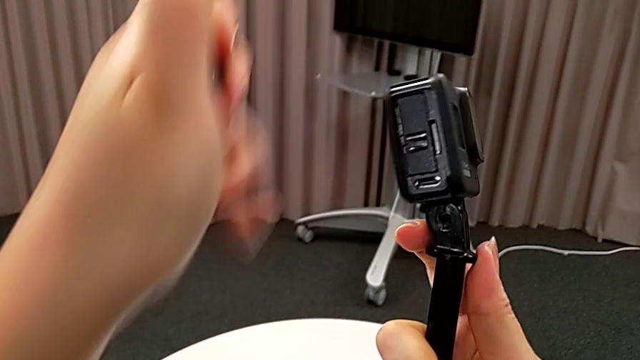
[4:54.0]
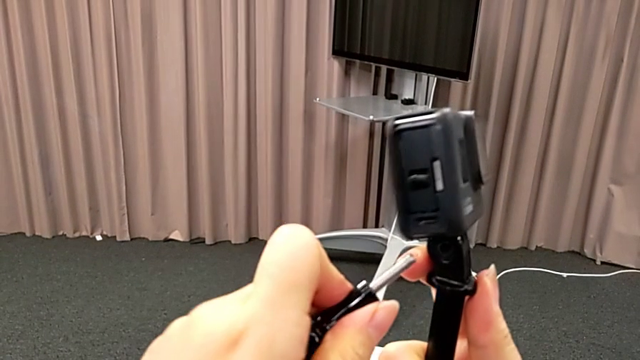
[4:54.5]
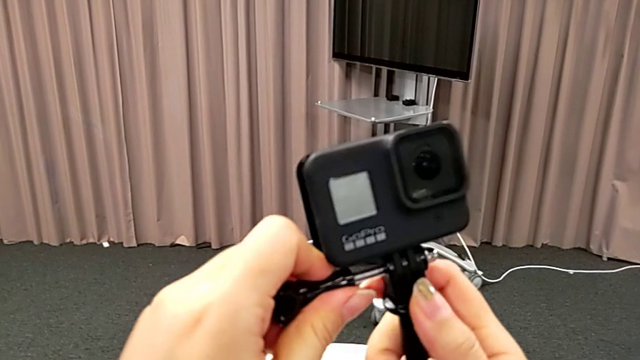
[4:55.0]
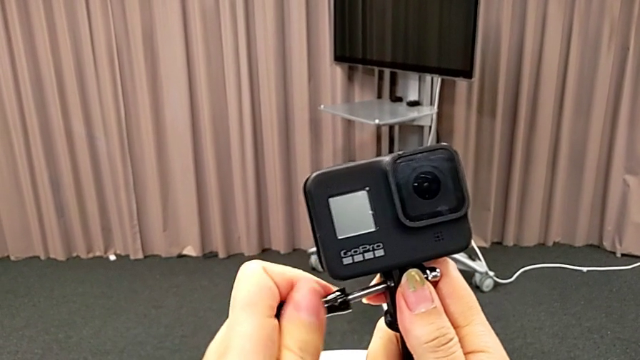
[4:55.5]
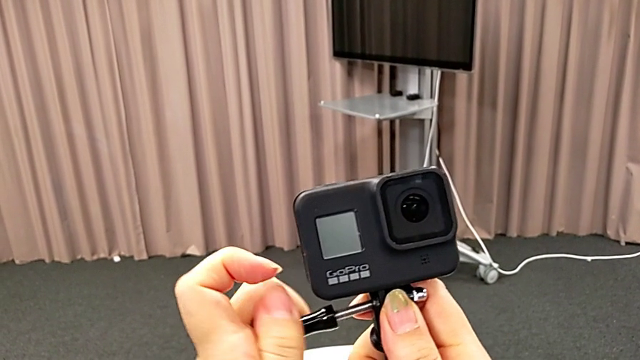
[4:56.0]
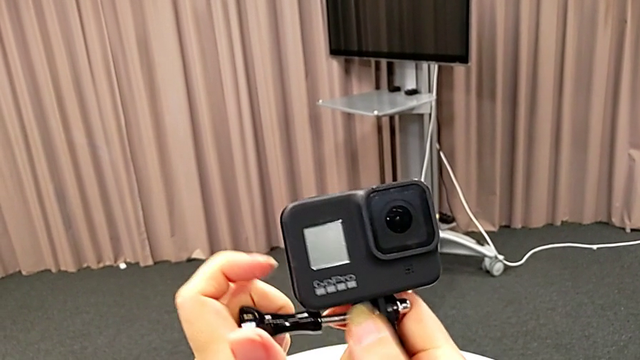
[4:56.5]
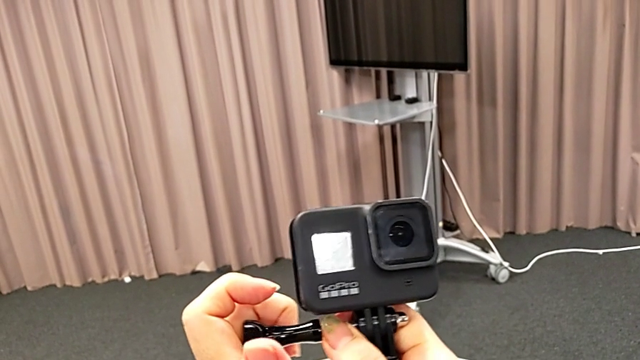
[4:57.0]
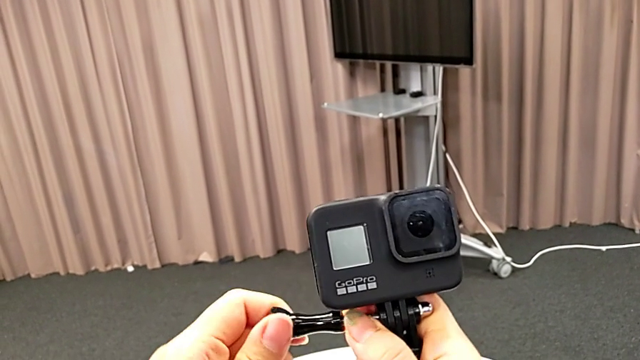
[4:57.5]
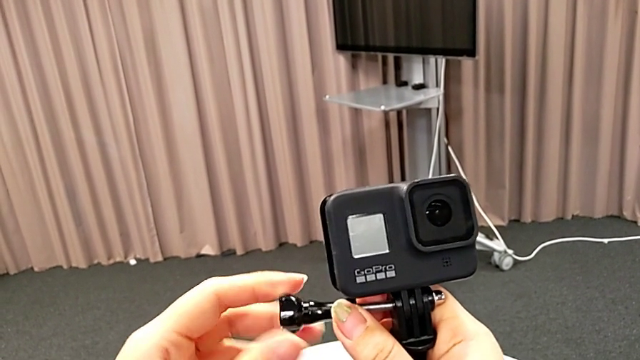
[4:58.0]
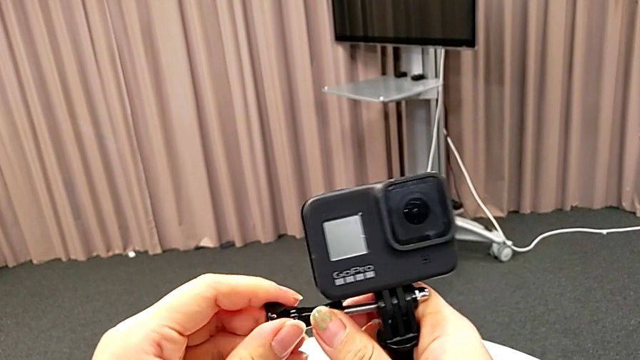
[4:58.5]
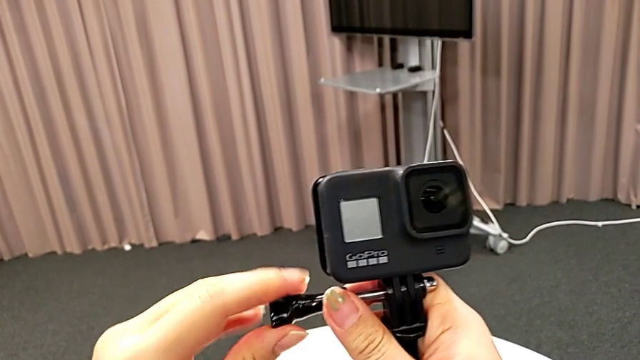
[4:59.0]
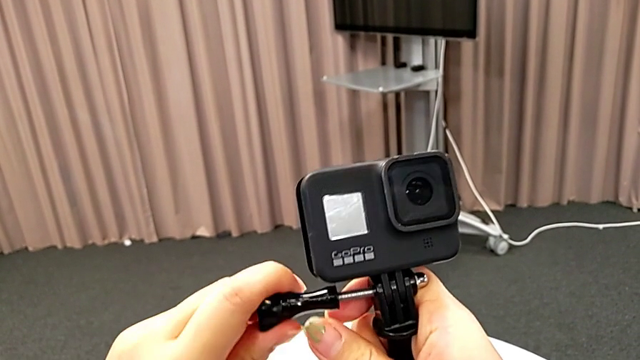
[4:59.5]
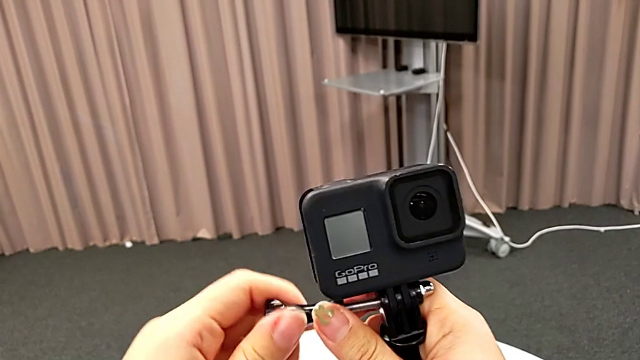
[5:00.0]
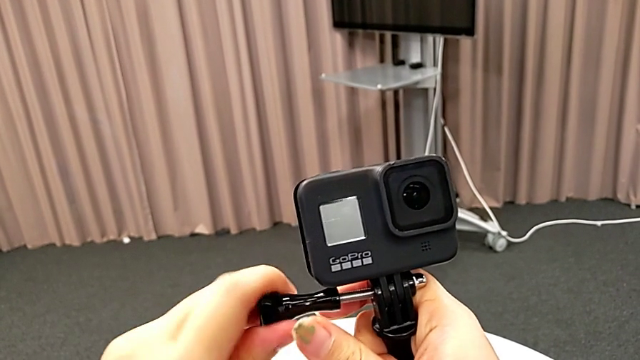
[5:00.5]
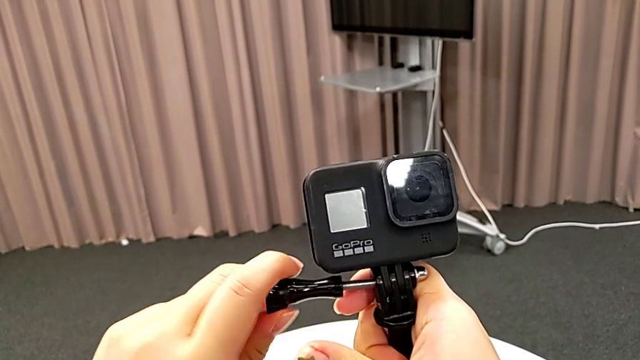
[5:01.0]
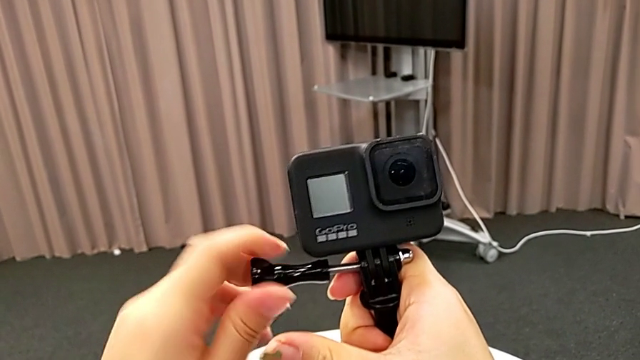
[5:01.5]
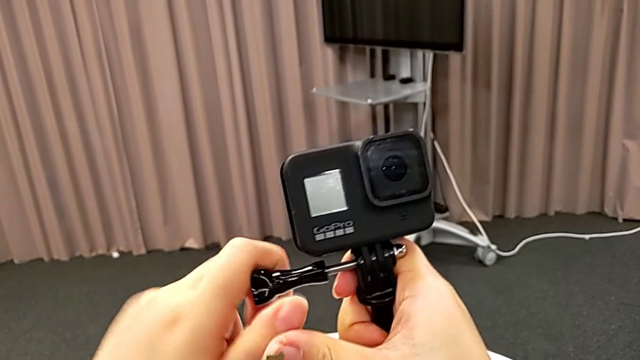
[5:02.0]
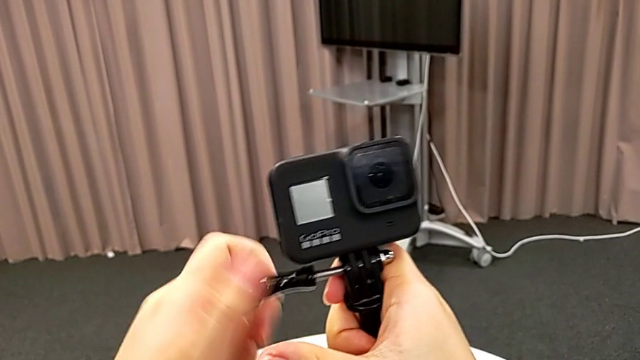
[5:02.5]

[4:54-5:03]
The camera wearer is inserting the GoPro into a handheld grip. They begin to screw the GoPro.

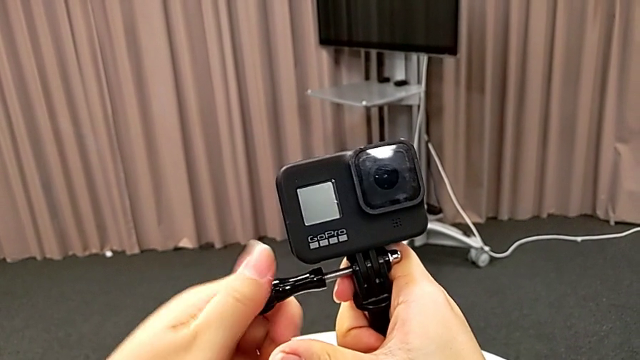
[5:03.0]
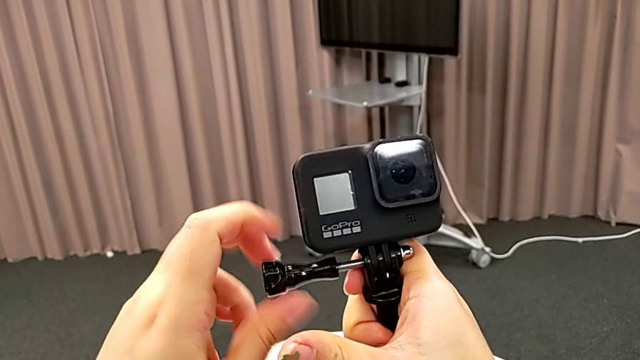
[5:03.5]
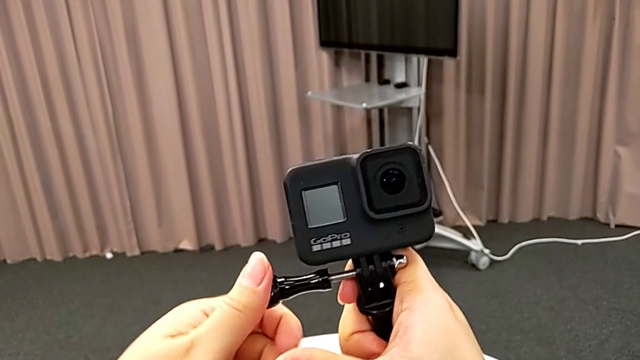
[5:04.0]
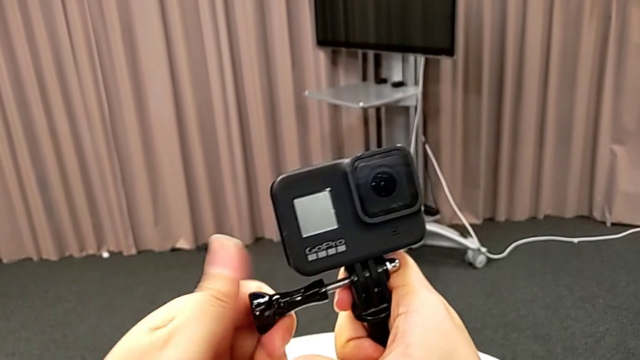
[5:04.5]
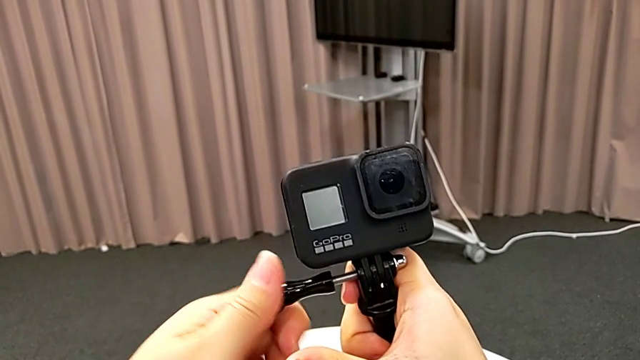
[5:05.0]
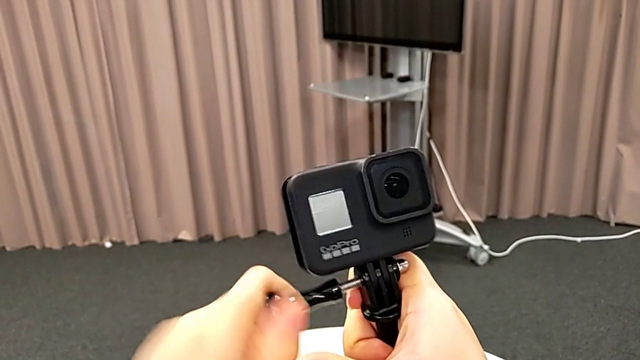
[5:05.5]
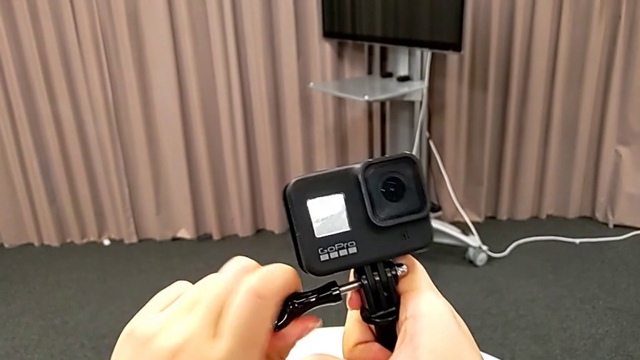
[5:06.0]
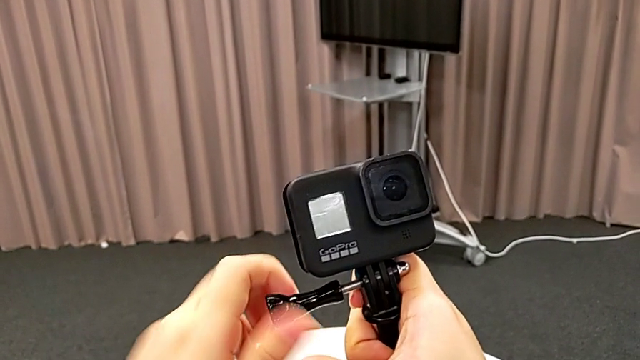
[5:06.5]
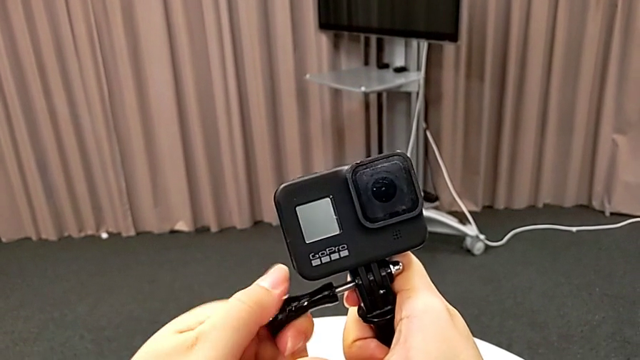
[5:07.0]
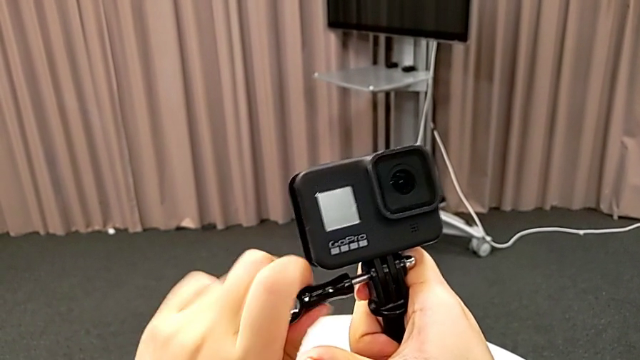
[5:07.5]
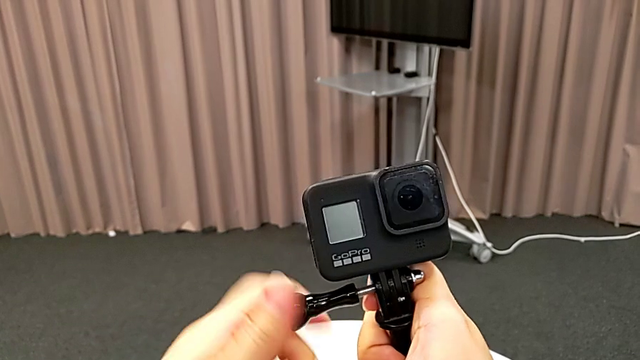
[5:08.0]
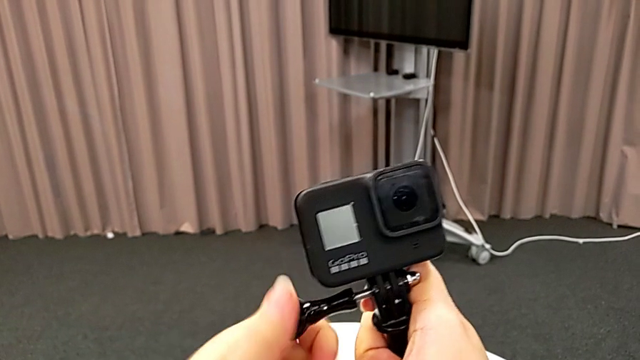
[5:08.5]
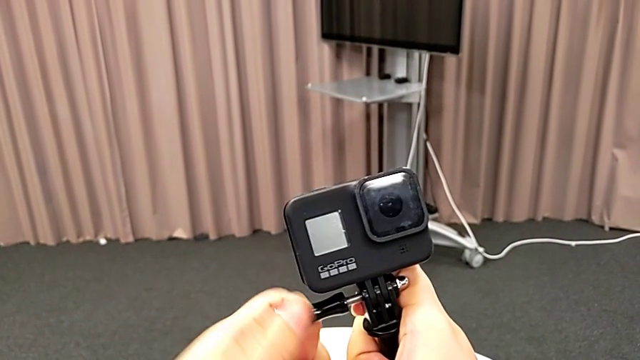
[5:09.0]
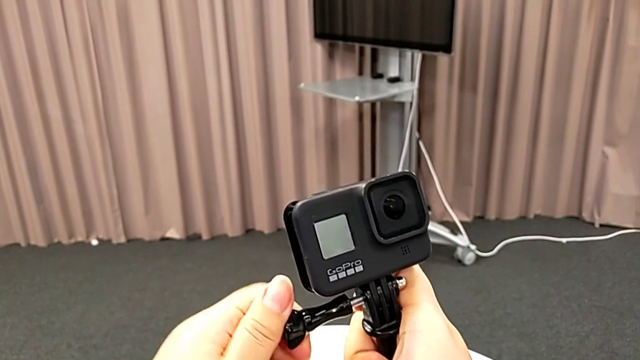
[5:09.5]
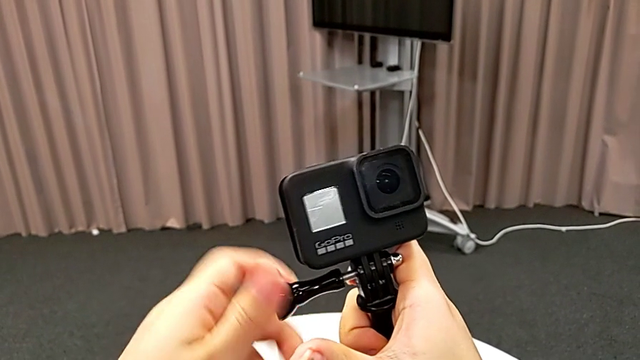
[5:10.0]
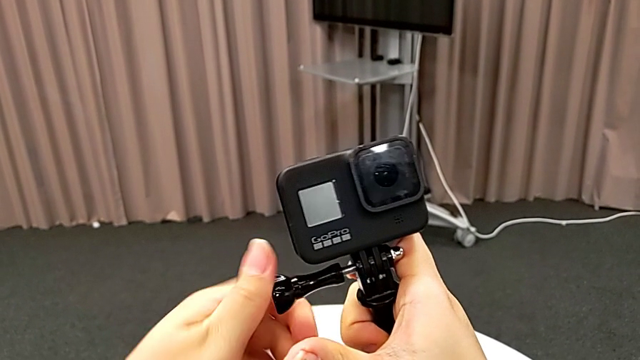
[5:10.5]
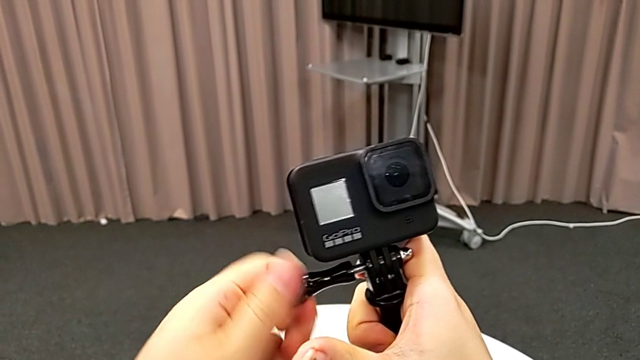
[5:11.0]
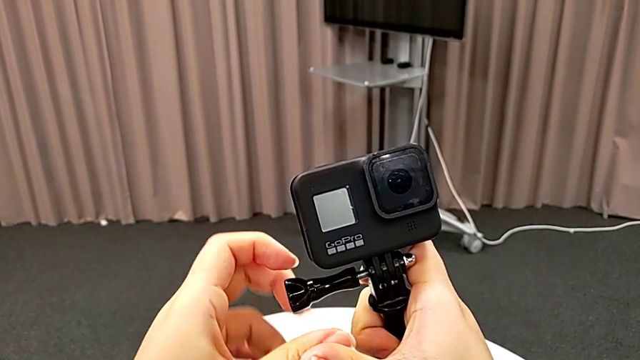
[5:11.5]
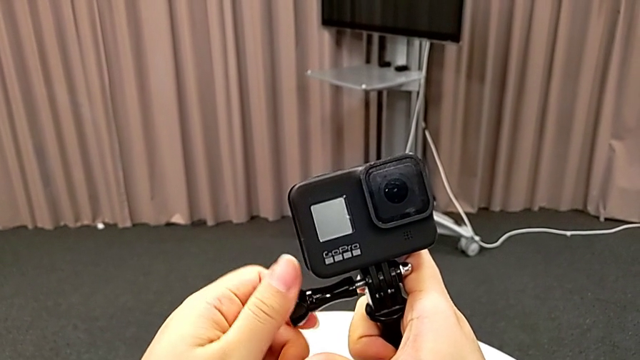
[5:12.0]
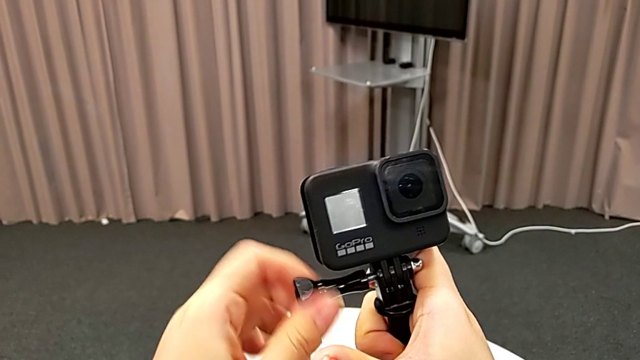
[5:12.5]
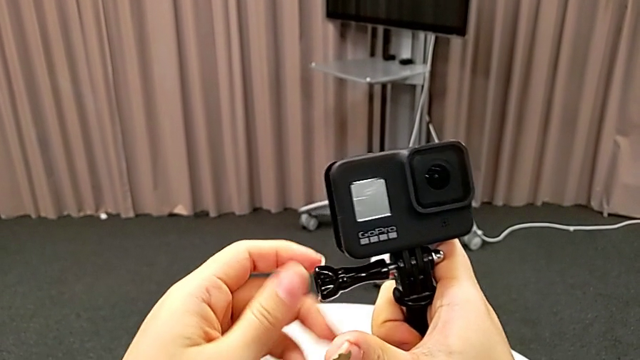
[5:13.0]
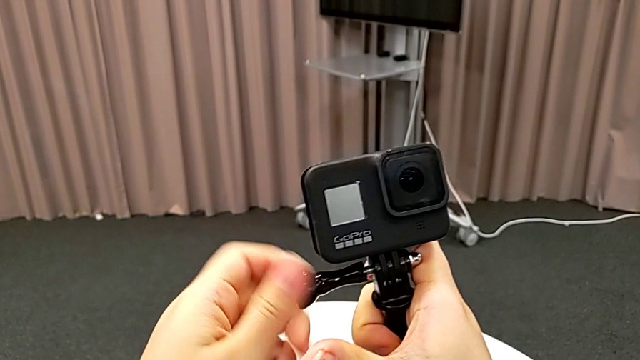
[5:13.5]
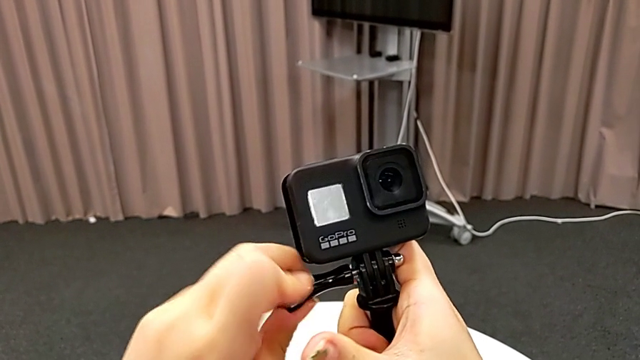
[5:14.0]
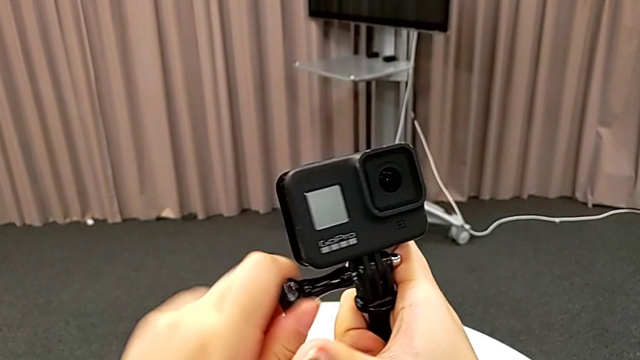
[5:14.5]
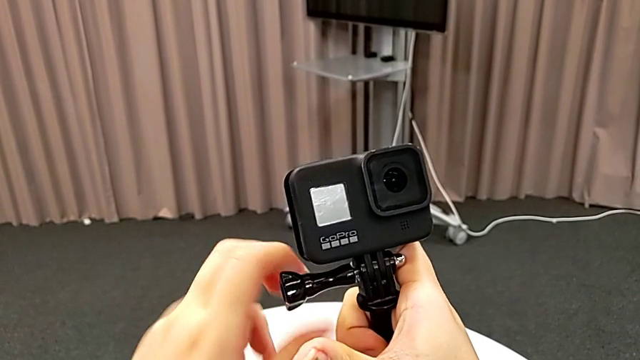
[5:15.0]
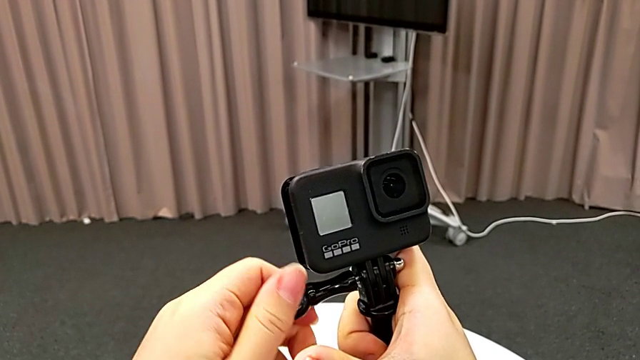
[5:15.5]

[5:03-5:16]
The camera wearer is inserting the GoPro into a handheld grip. They keep screwing the GoPro.
